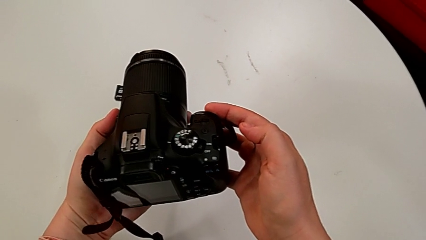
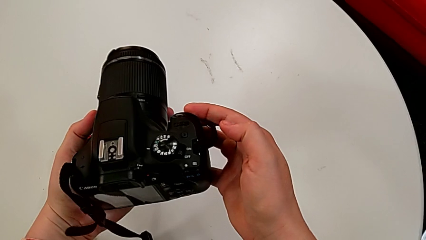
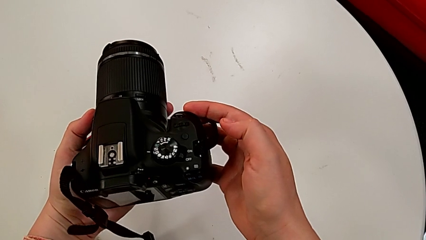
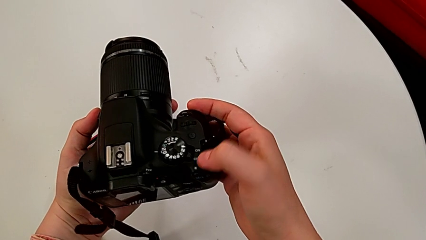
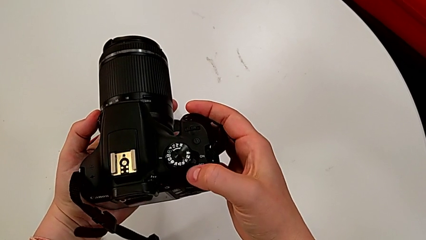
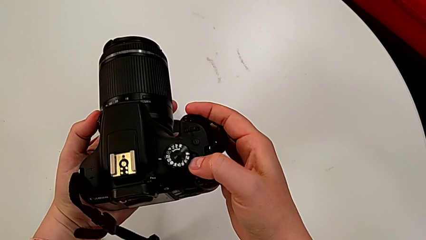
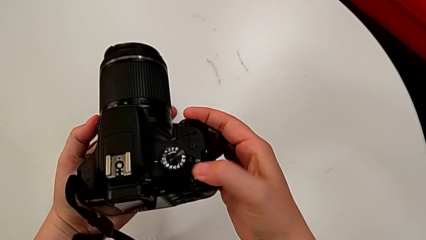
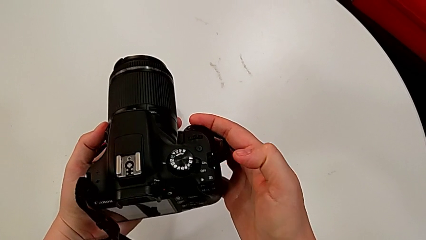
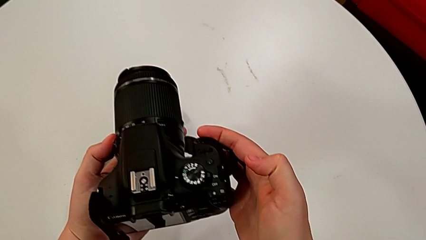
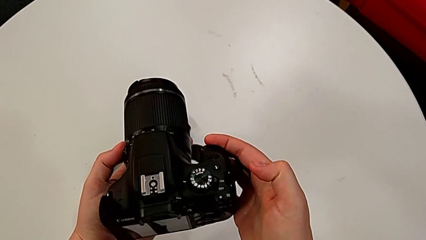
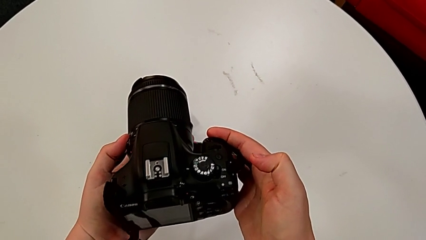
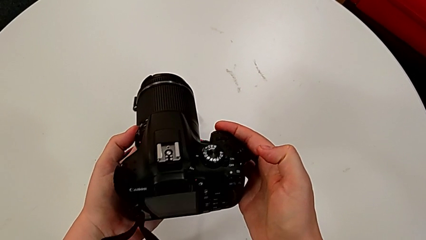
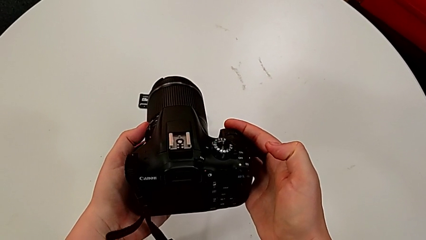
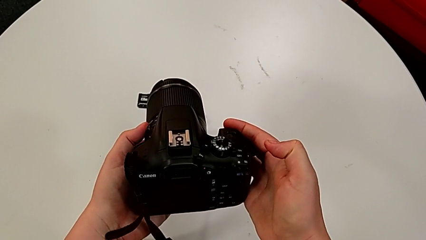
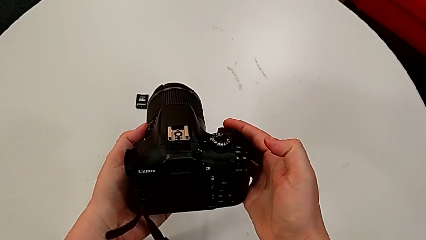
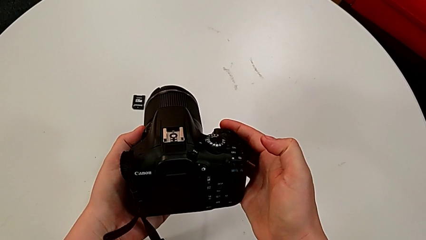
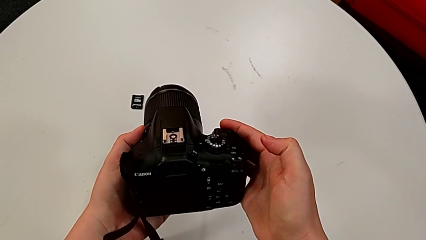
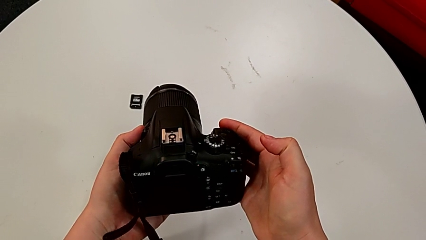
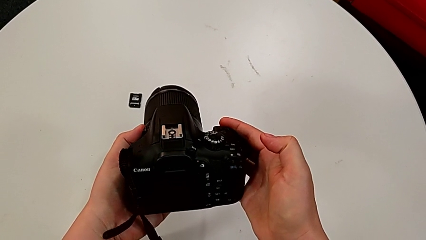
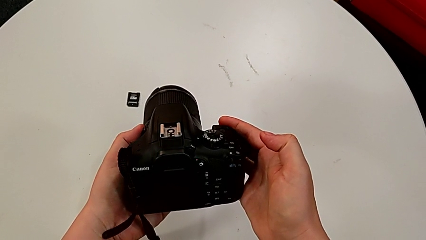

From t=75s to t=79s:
The camera wearer is turning on the camera. They press the top button.

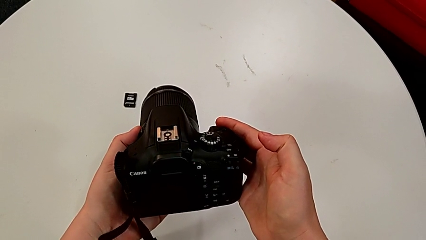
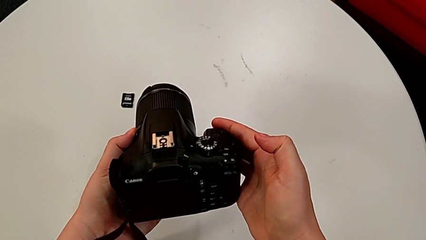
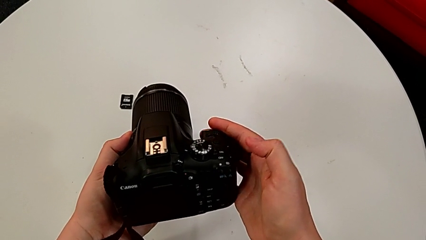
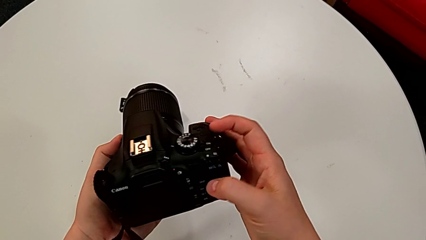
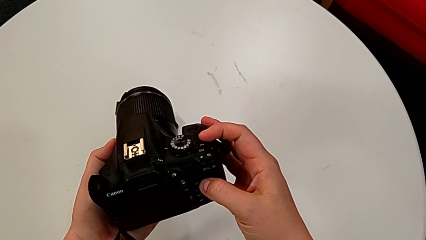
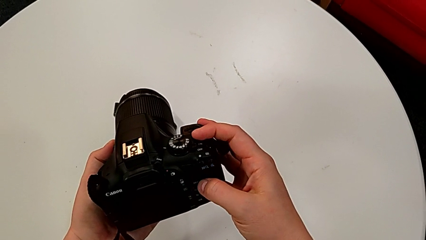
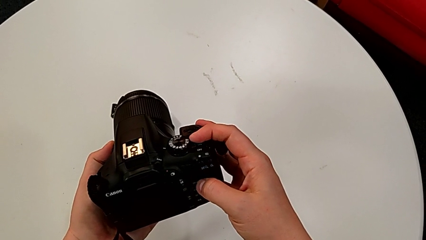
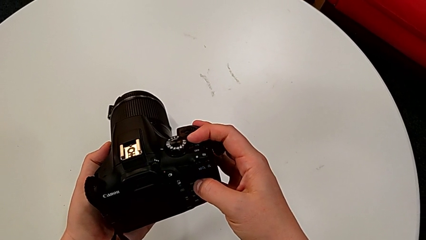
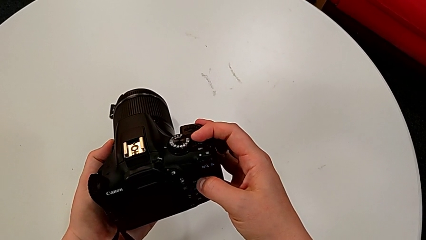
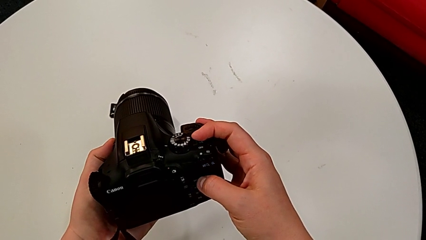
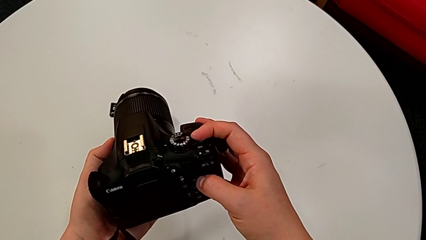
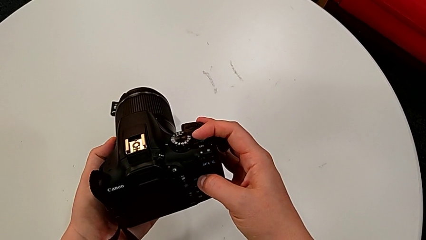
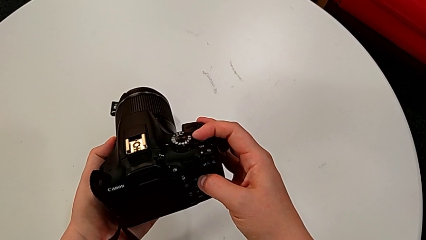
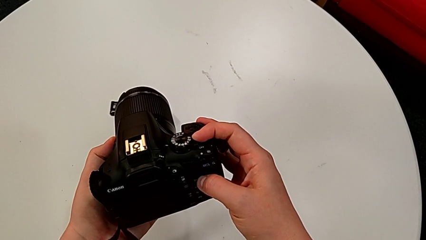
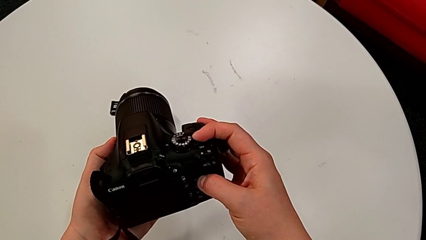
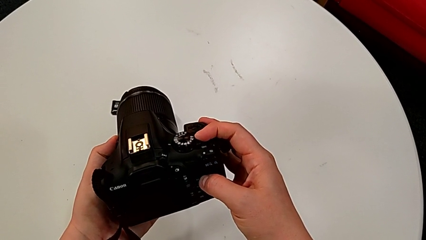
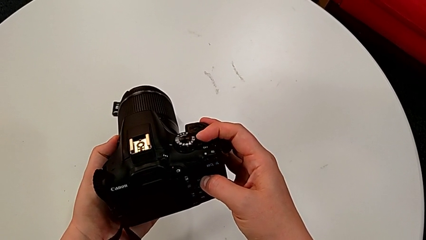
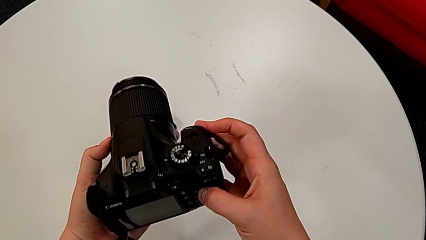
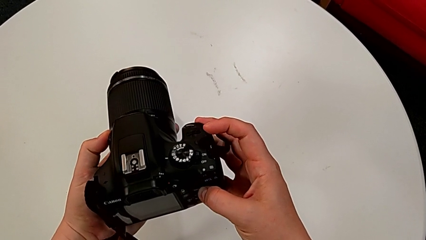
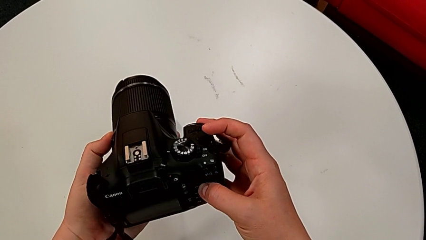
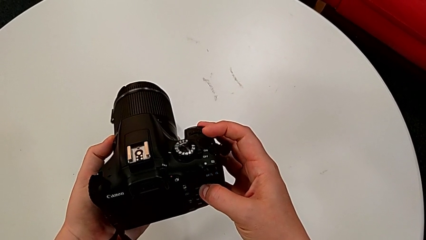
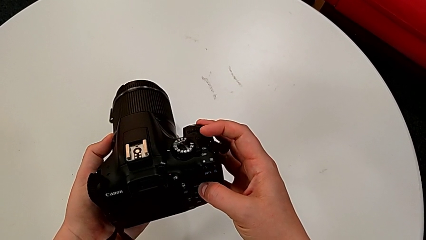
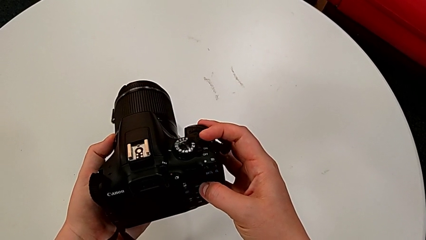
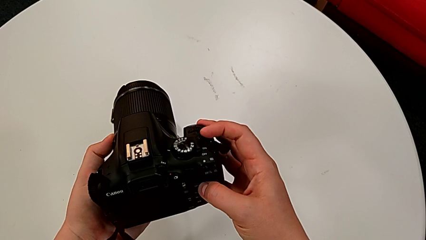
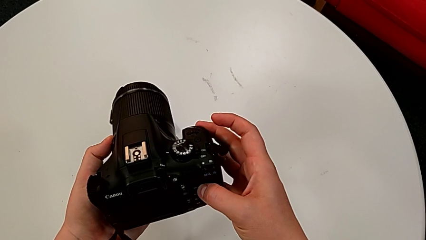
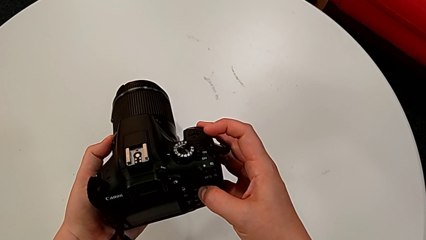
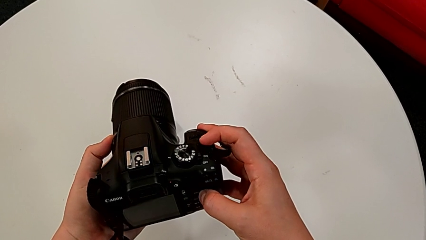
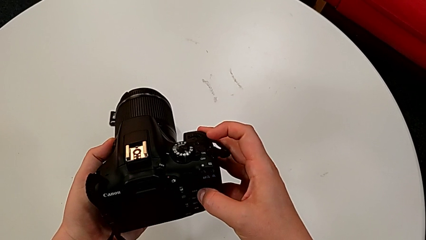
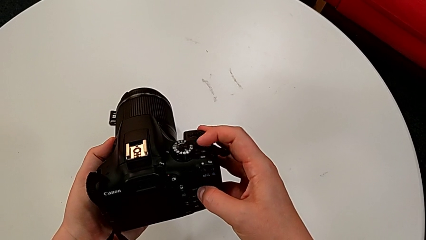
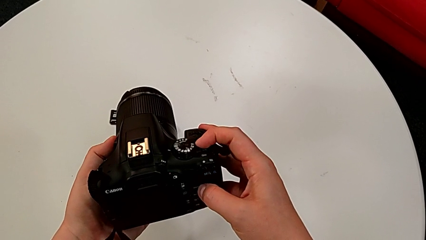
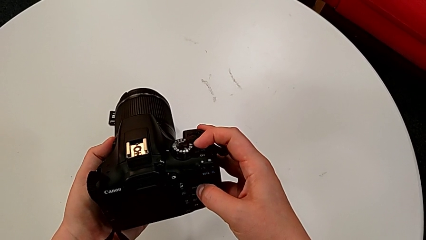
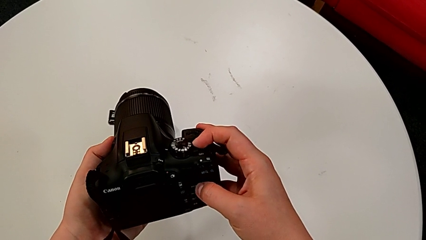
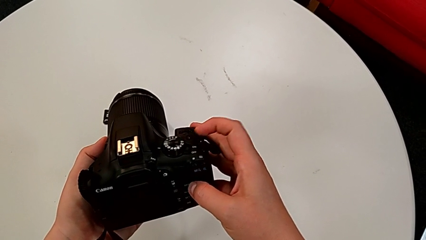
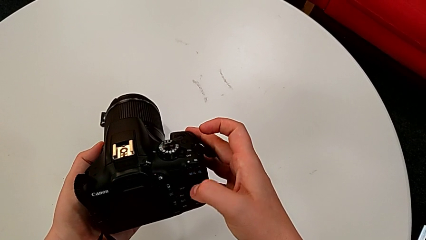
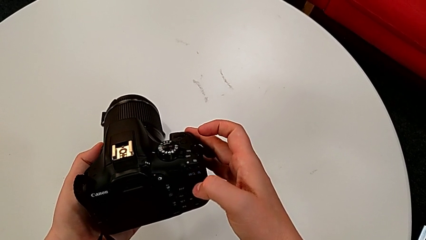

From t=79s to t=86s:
The camera wearer turns off the camera. They touch the top button, turn the black DSLR and wrongly press the top button.

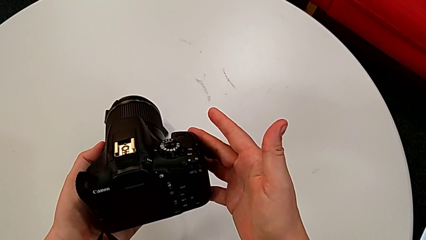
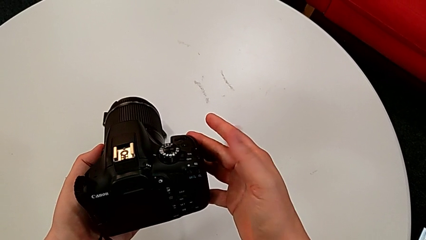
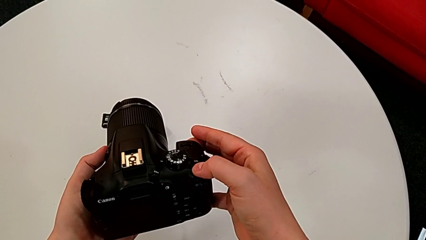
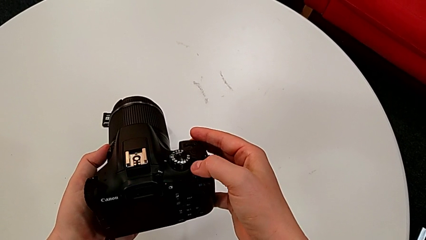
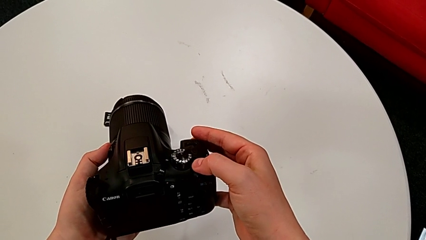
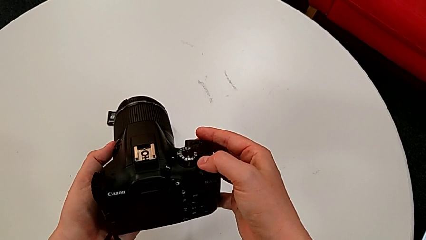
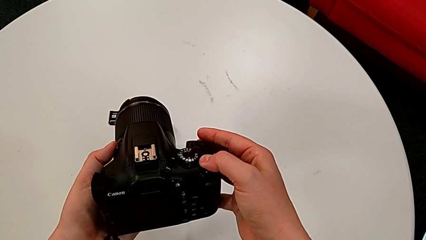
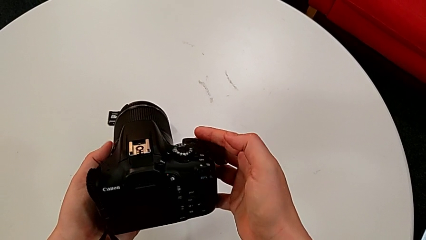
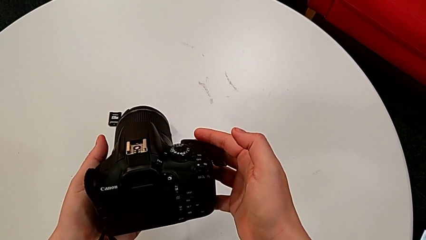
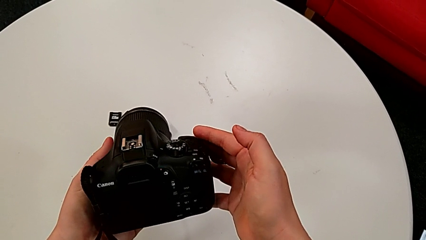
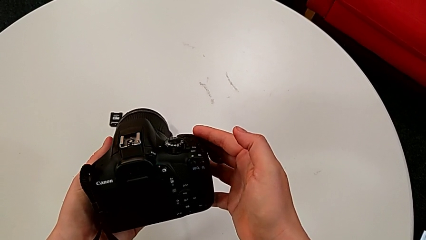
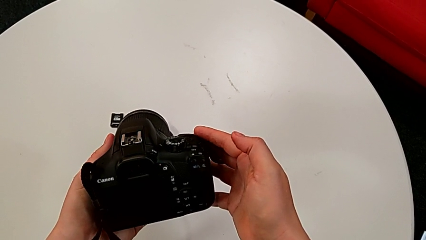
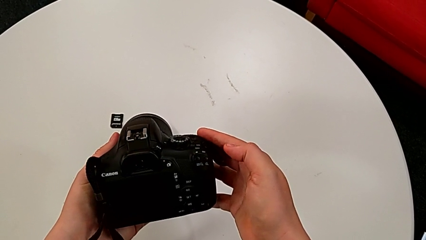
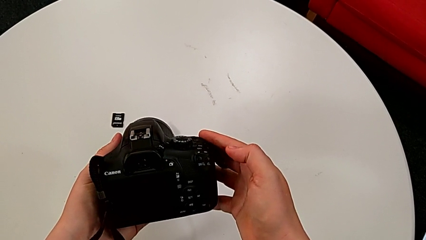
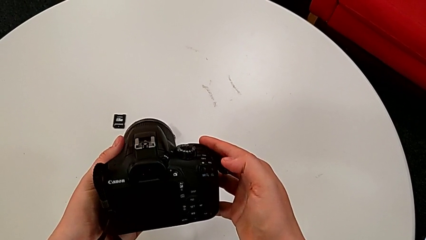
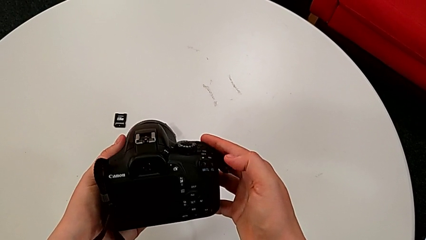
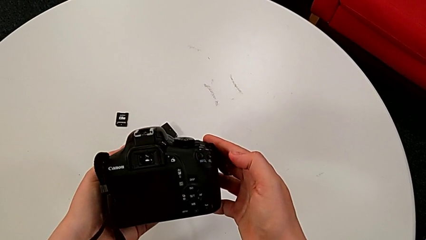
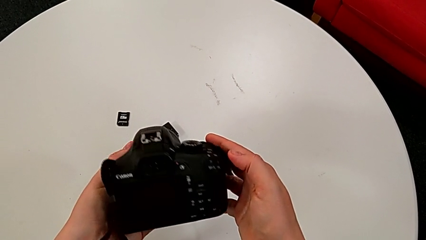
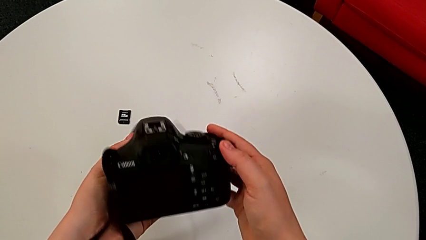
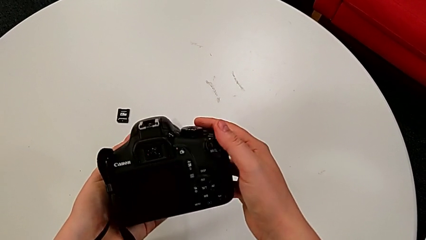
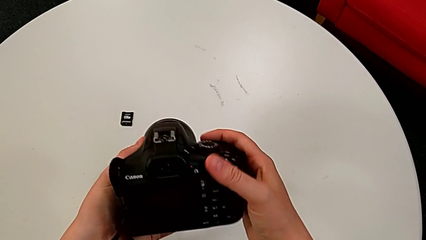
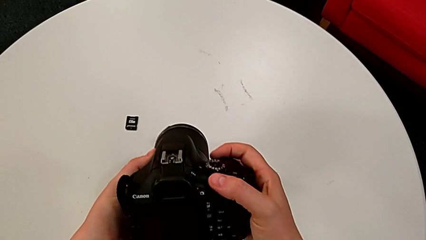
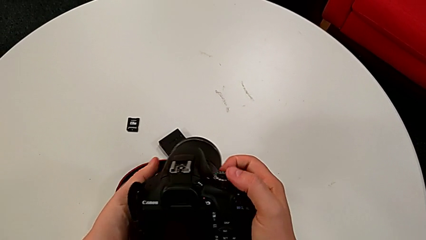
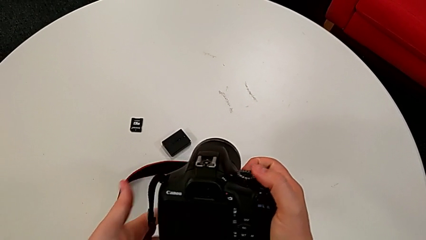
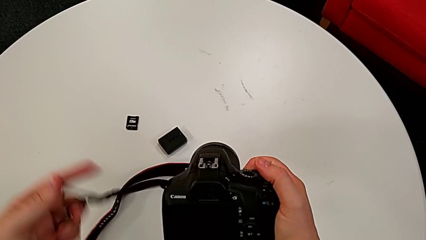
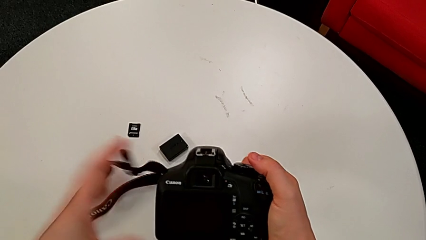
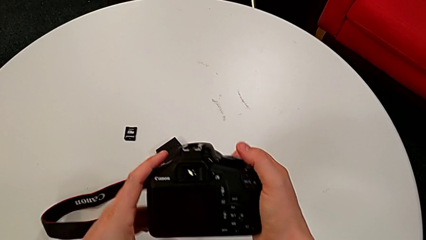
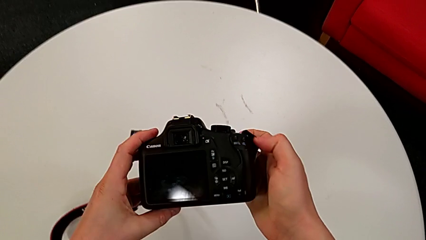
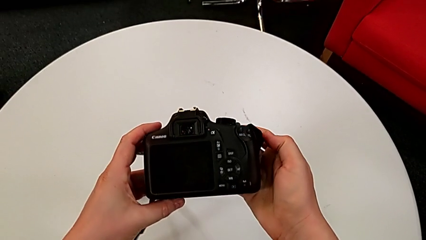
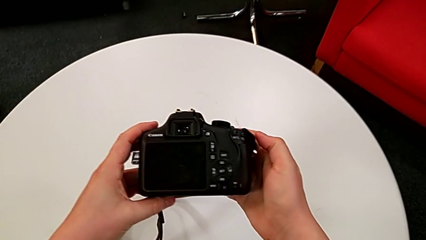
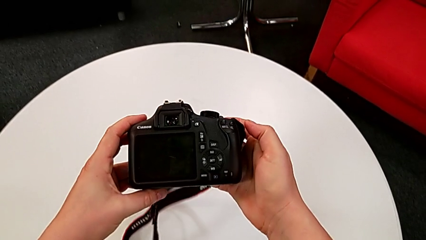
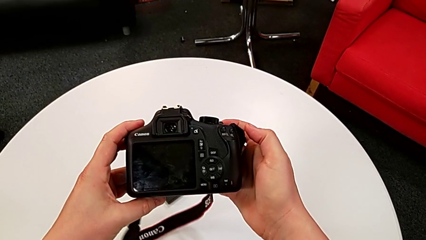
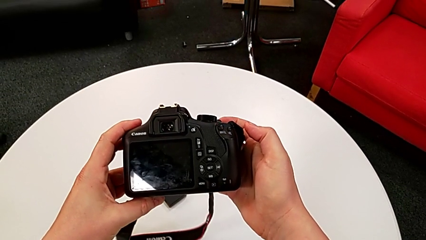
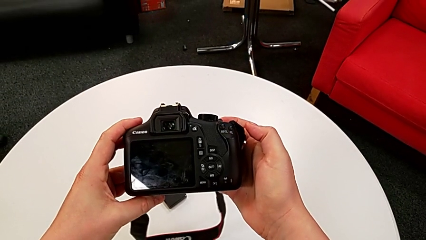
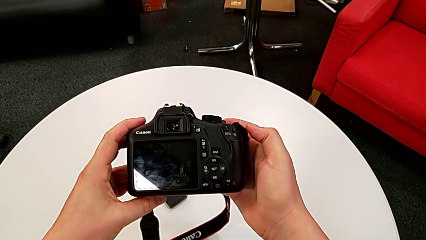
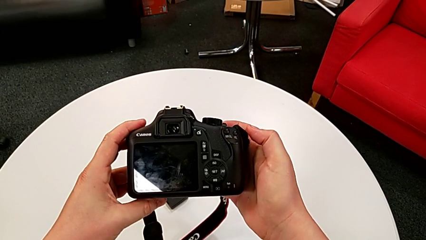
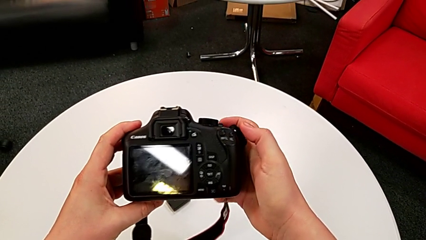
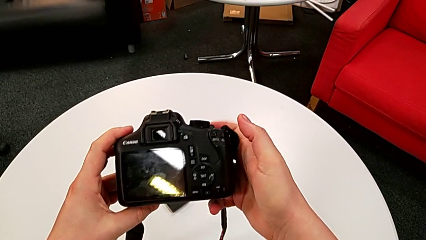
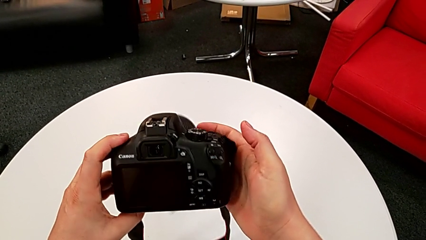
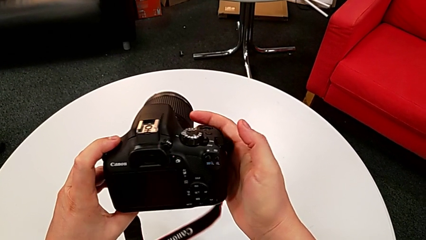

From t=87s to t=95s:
The camera wearer is turning on the camera. They press the top button and turn the black DSLR.
